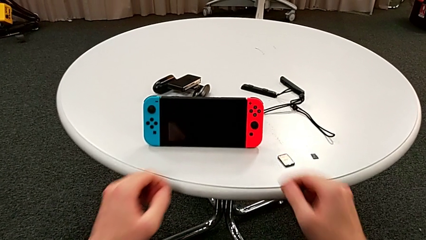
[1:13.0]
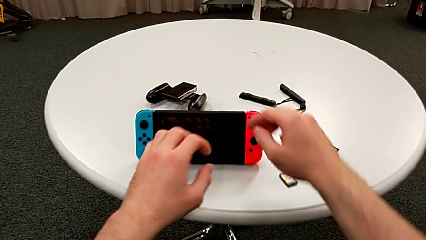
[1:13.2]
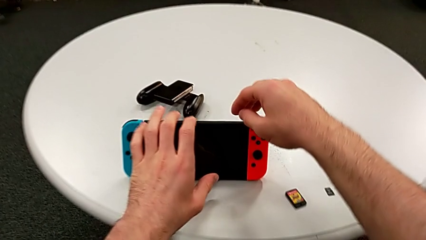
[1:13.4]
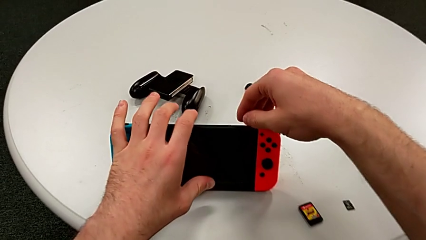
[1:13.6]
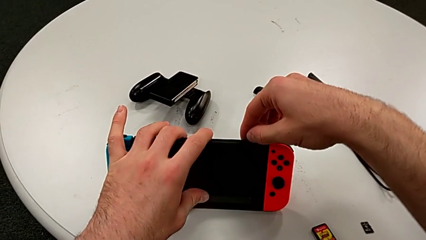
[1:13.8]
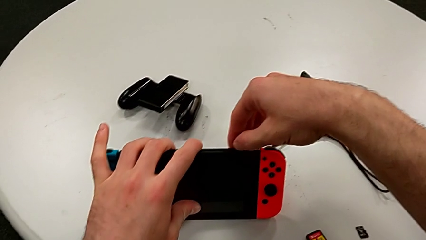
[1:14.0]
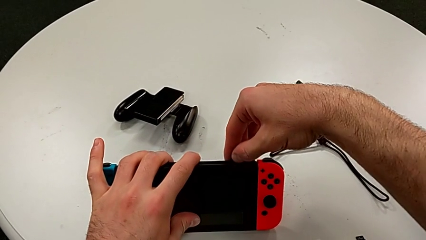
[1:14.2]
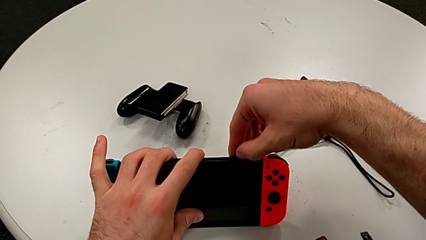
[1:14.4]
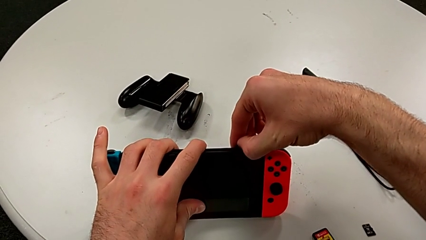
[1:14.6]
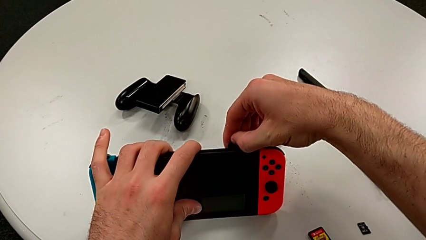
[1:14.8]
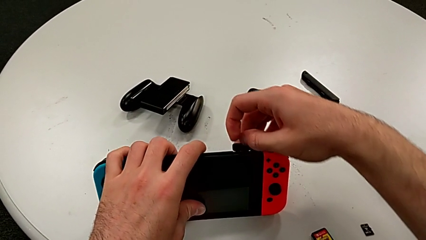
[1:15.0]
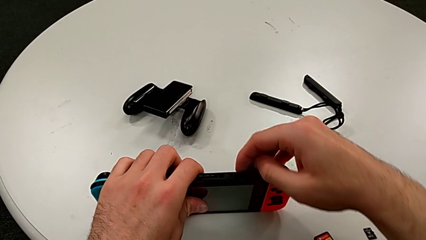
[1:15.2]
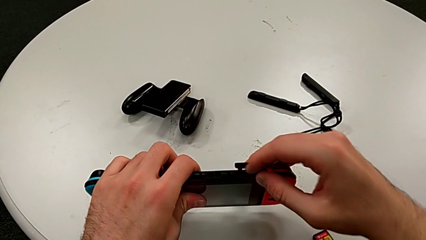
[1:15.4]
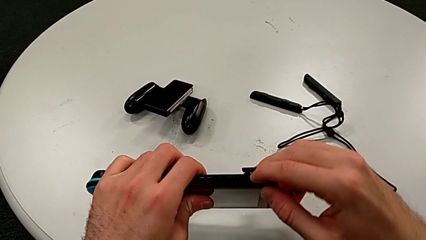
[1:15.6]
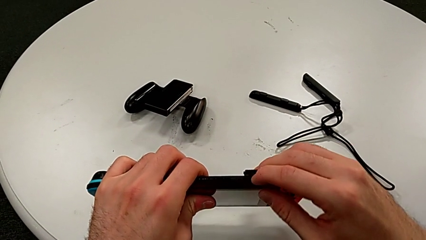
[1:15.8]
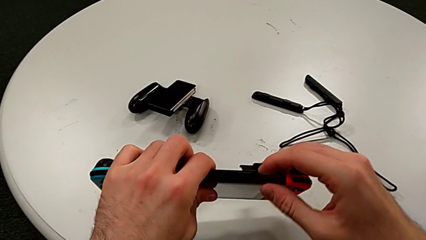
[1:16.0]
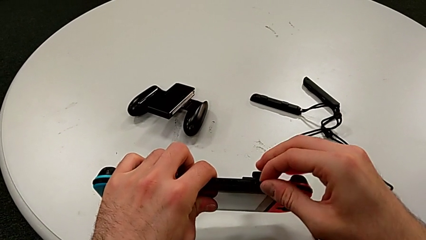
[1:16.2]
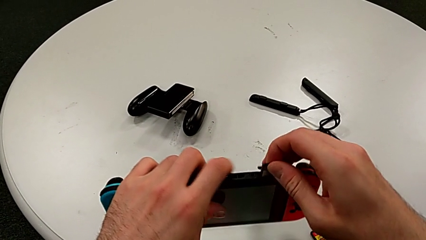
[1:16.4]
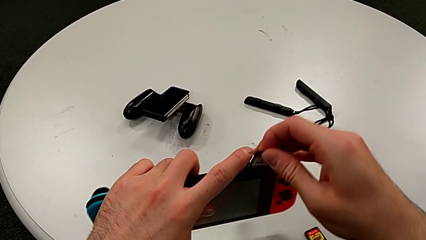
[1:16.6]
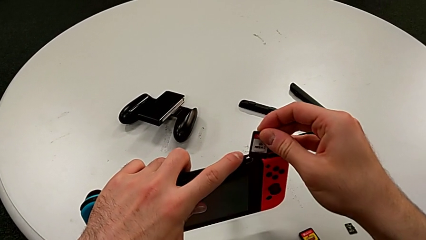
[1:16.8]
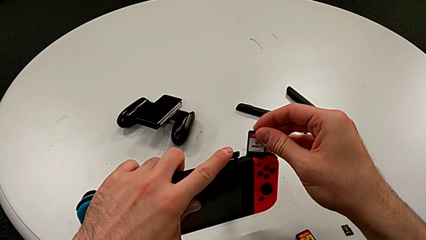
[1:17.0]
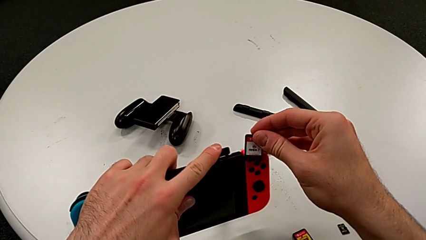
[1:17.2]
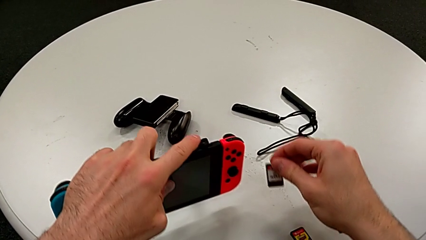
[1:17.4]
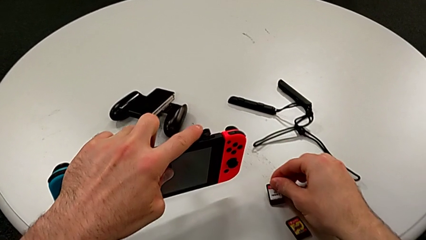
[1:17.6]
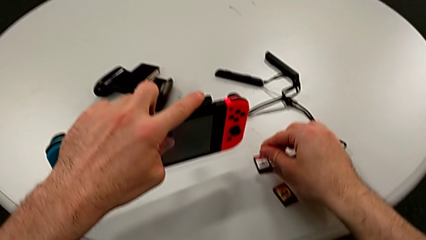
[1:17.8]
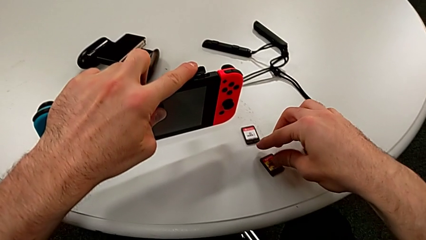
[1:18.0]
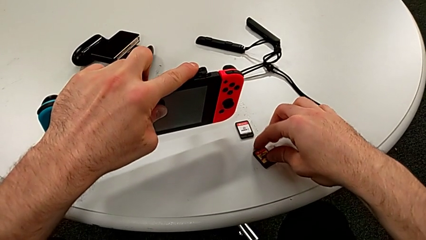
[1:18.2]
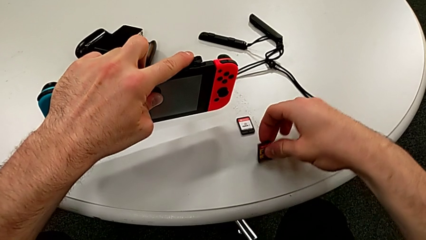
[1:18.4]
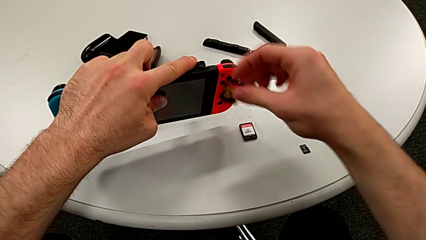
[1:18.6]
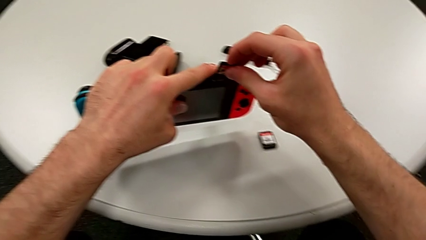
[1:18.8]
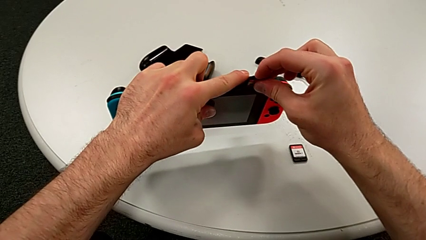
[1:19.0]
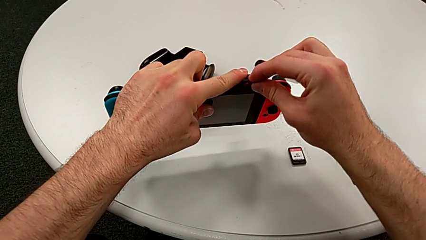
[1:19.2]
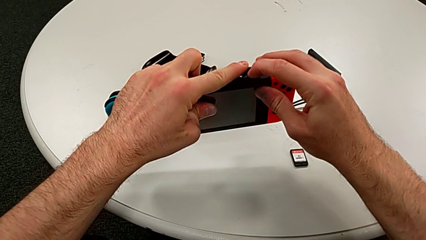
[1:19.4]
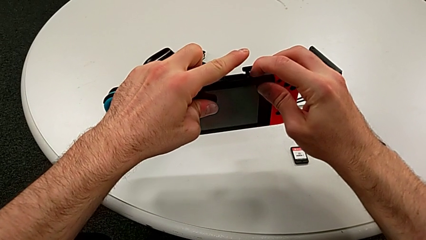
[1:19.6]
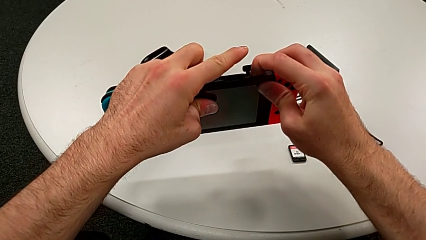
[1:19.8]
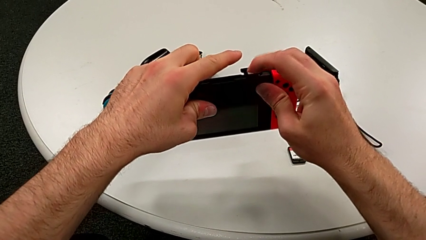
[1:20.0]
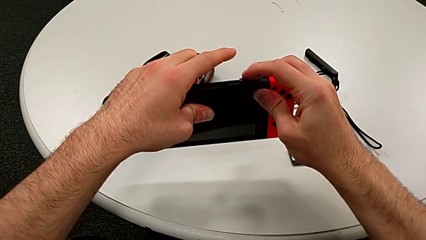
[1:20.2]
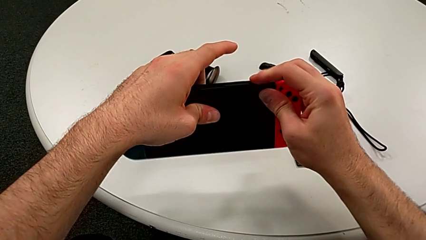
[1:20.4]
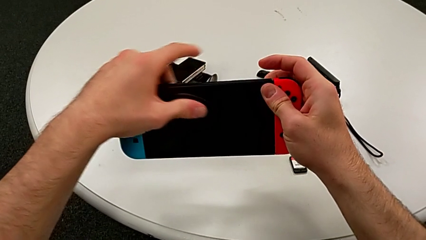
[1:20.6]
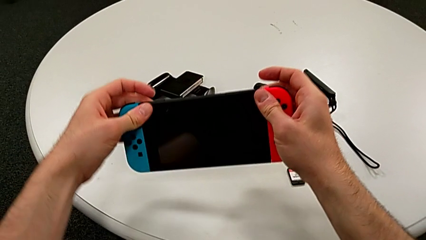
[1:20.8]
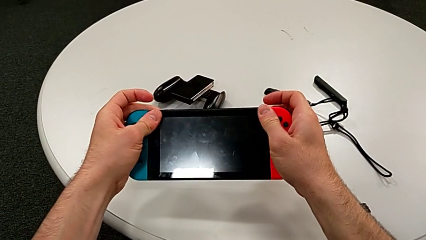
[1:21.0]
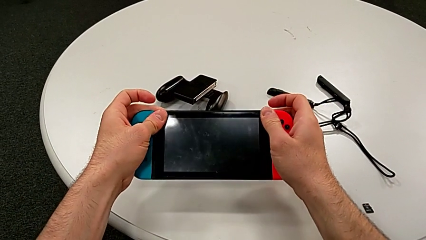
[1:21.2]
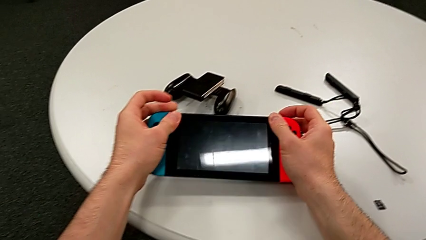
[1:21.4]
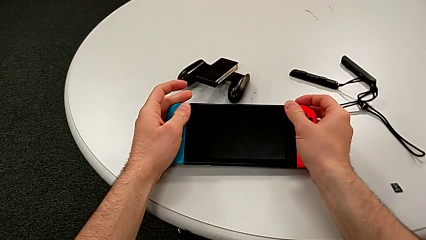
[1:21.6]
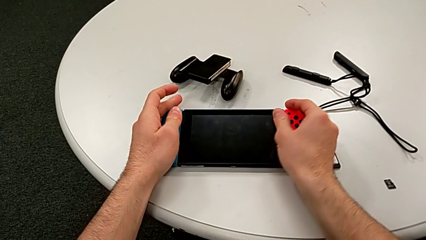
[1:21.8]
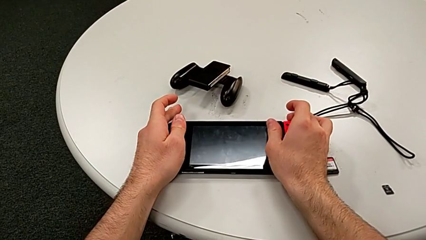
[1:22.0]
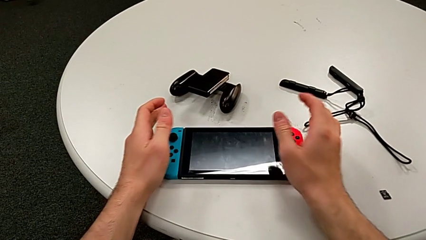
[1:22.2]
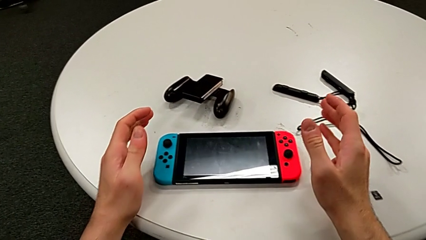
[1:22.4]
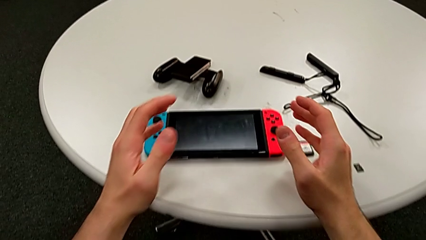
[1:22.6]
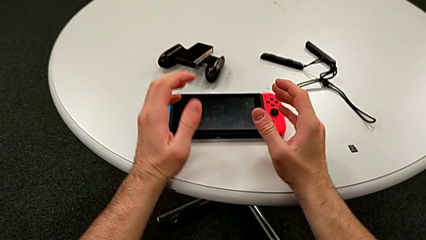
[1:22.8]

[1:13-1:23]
The camera wearer exchanges a game card. They open the top game card, pull the game card out, place the top game card, grab the new game card, insert the new game card, close the top game card and place the top Nintendo Switch.

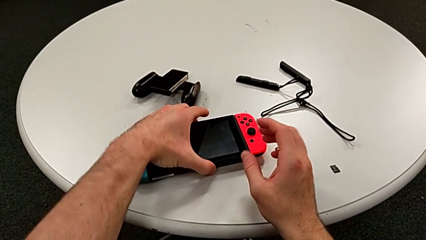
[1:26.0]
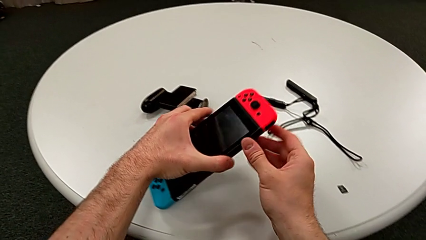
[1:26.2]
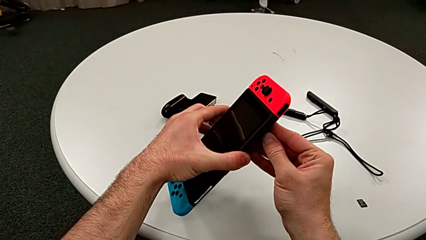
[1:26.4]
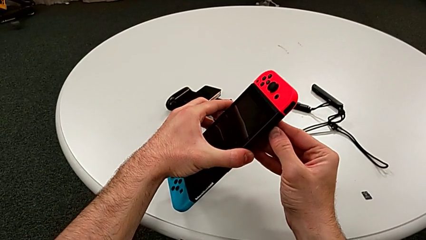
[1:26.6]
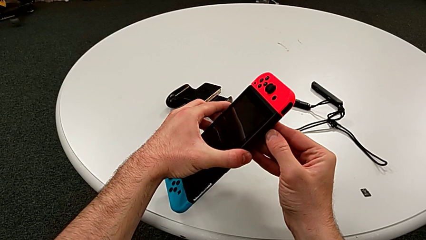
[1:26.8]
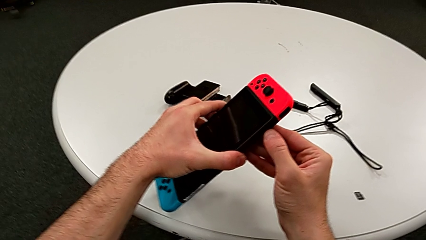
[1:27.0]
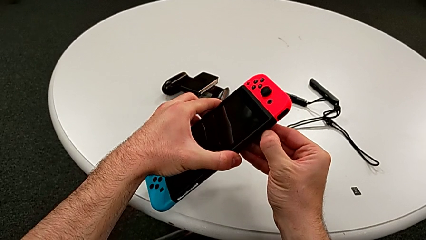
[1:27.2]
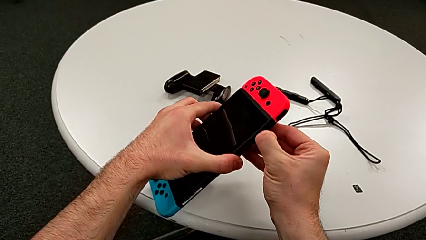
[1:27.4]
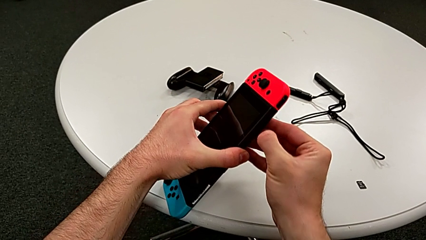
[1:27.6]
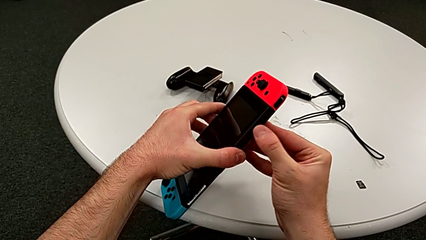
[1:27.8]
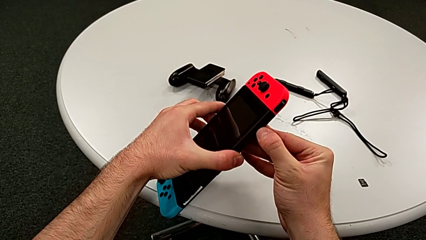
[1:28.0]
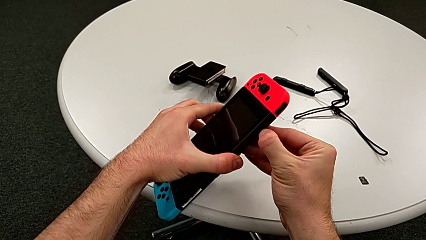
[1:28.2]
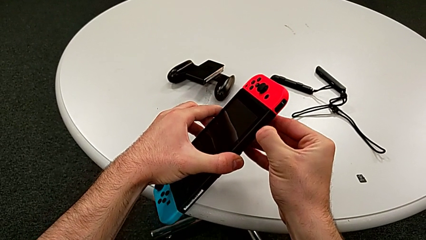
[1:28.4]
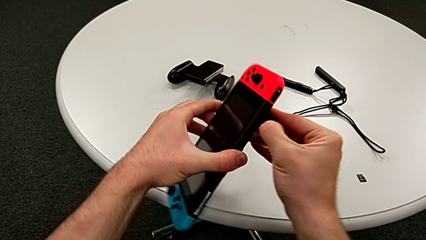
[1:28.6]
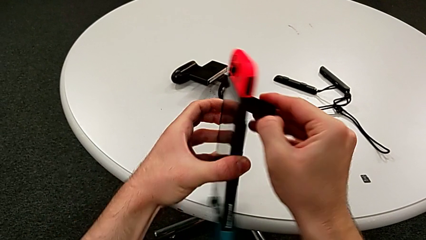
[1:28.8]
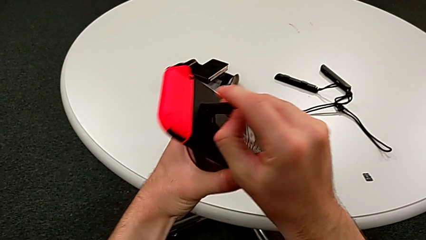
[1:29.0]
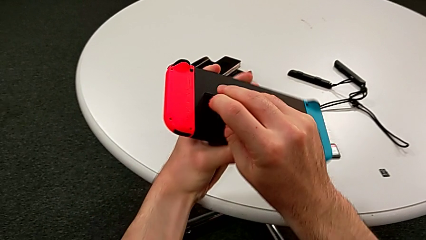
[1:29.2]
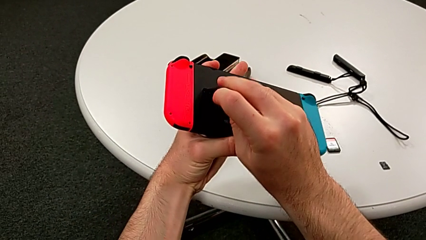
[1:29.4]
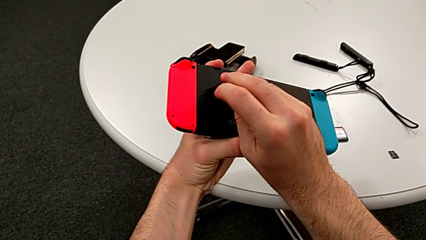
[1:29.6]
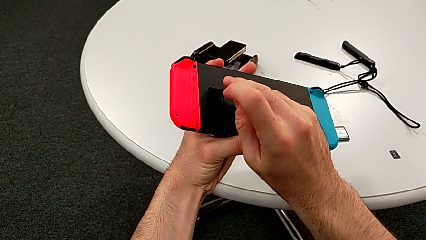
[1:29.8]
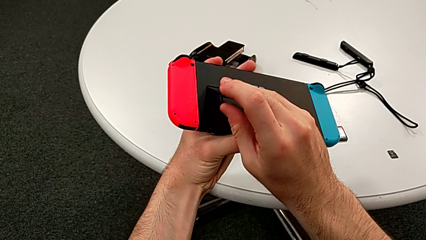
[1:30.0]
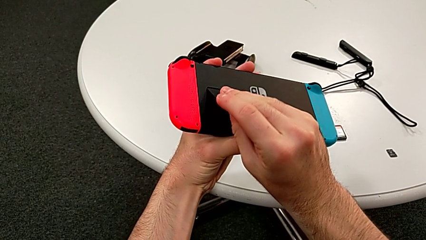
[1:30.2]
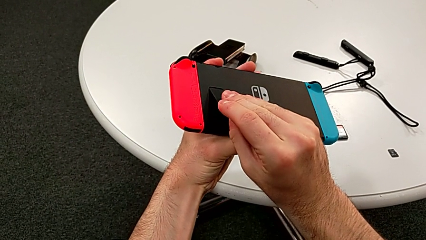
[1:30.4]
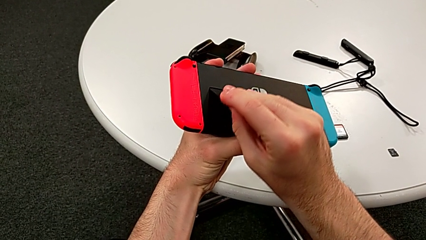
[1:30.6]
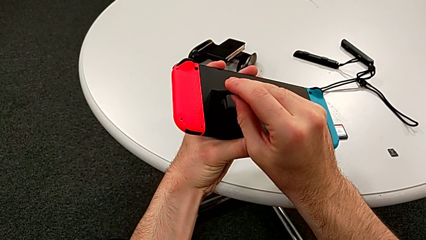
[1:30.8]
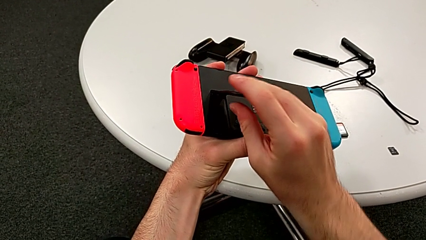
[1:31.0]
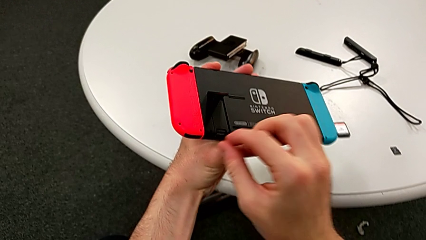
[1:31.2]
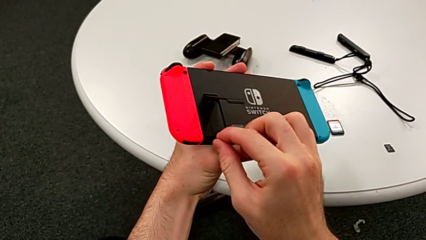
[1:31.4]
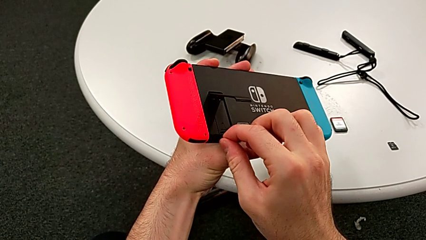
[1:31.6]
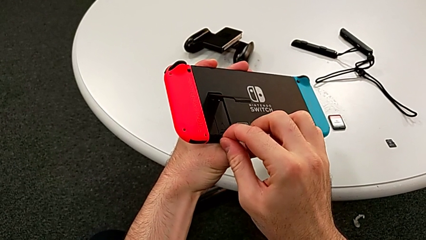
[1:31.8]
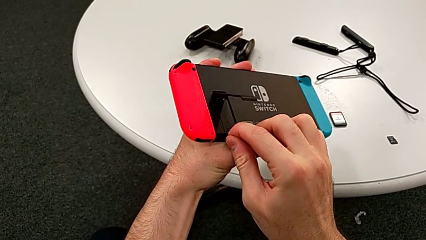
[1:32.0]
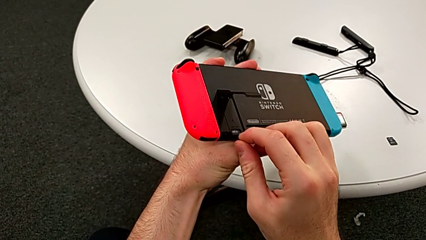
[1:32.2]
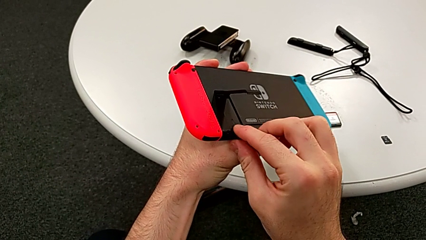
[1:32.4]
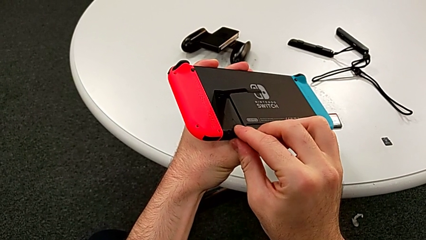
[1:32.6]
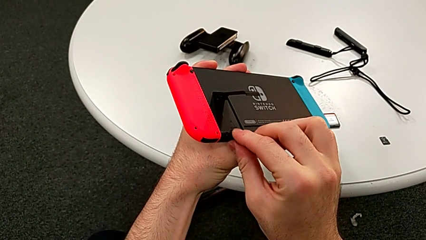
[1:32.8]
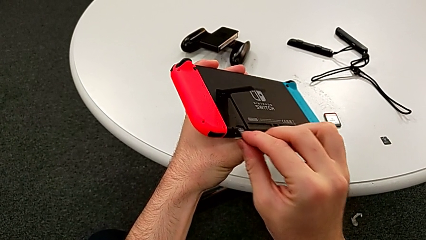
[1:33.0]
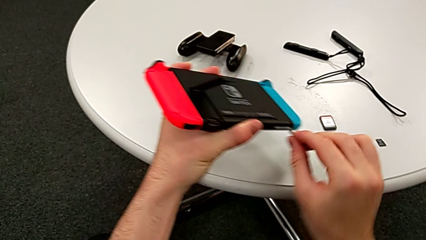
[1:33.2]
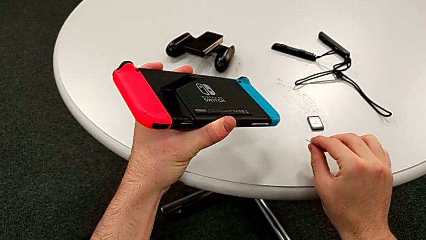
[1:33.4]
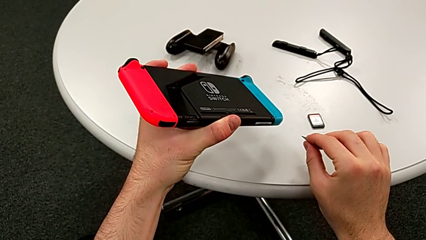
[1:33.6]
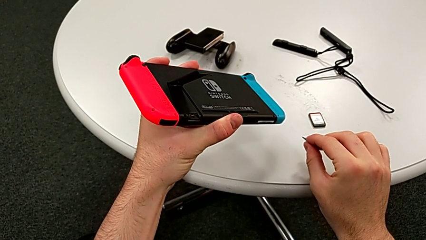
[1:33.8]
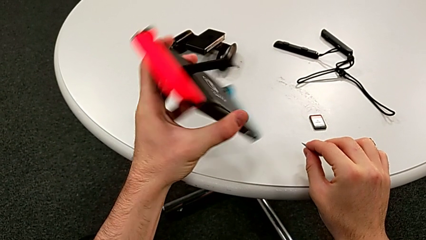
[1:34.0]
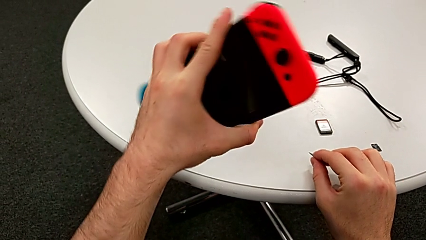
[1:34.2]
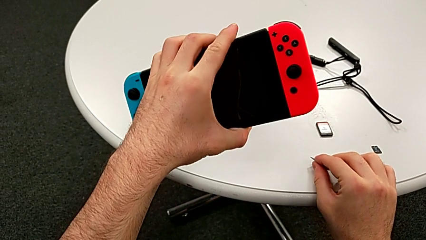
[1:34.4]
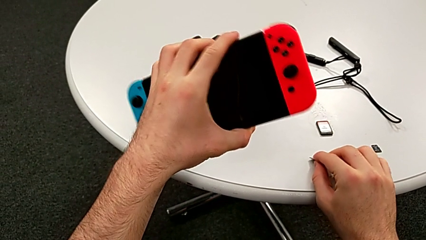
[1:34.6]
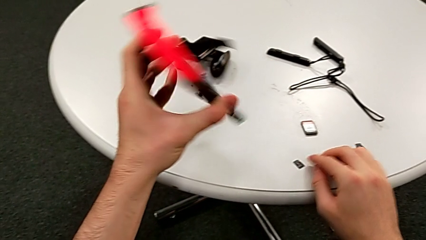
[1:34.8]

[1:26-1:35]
The camera wearer is exchanging a micro SD card. They grab the top Nintendo Switch, rotate the back Nintendo Switch, pull the SD card under and place the old SD card.
